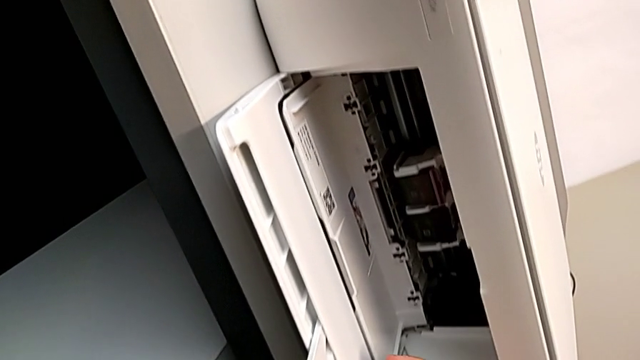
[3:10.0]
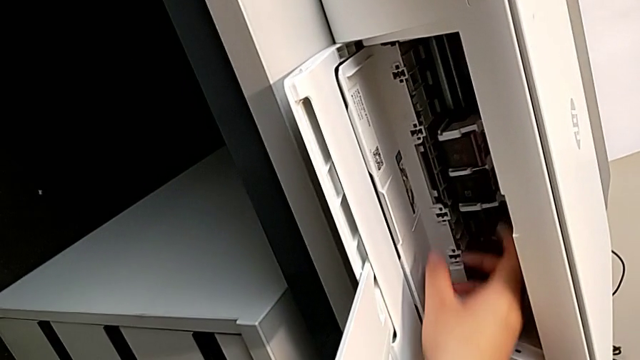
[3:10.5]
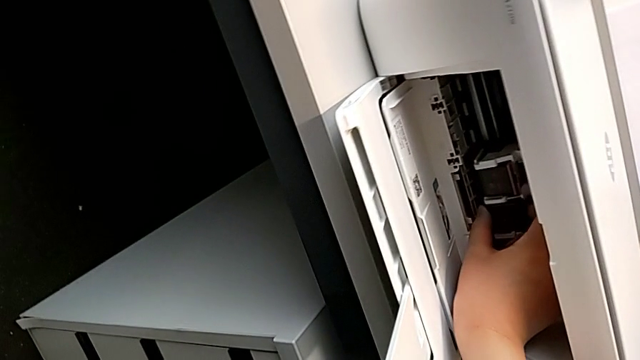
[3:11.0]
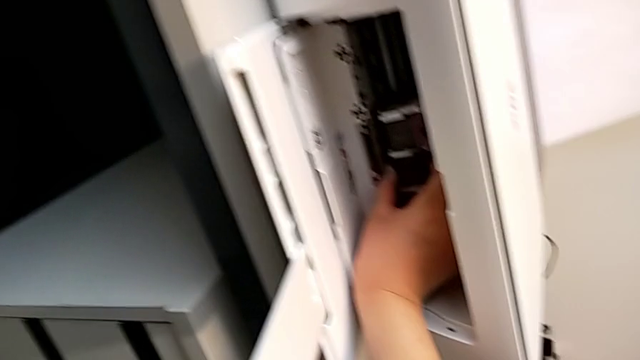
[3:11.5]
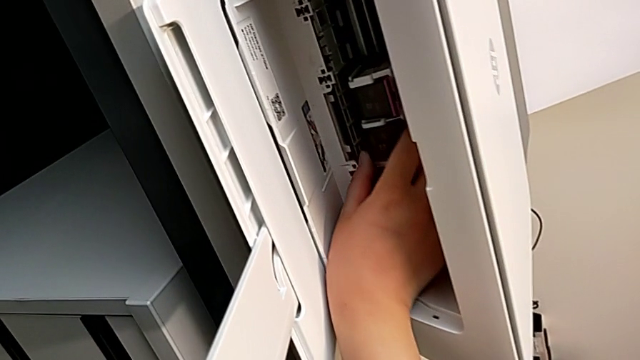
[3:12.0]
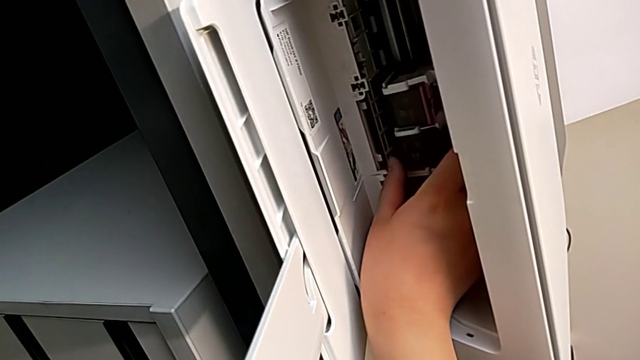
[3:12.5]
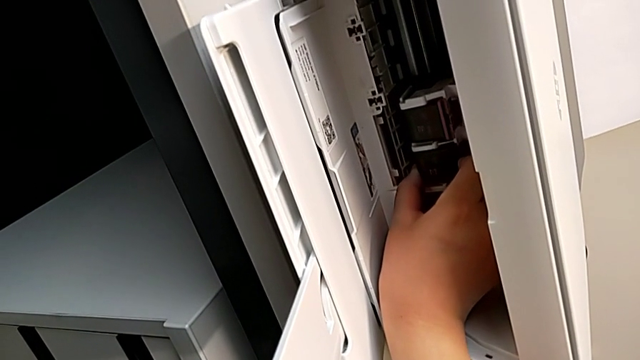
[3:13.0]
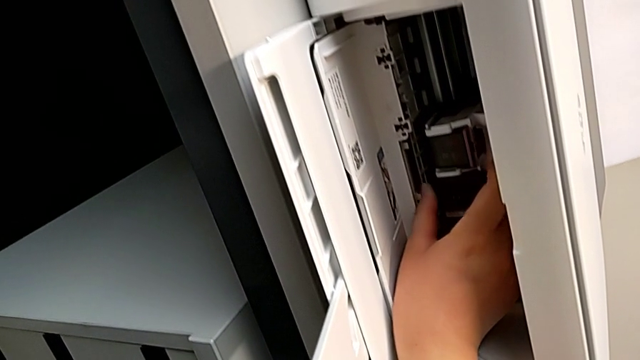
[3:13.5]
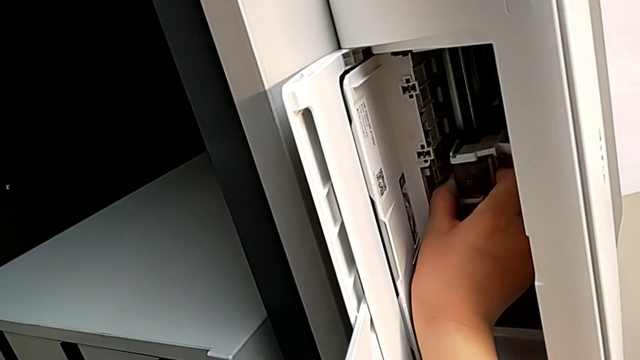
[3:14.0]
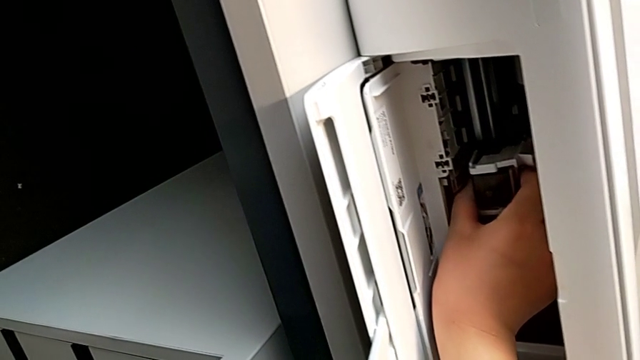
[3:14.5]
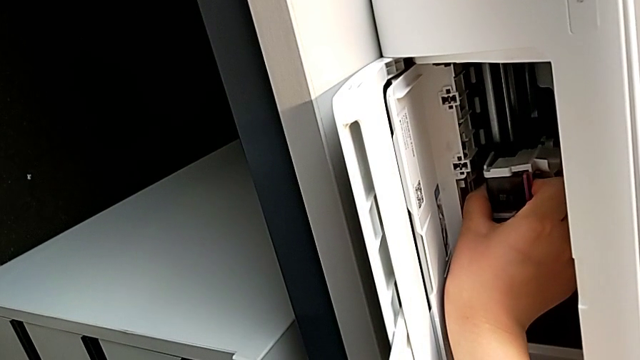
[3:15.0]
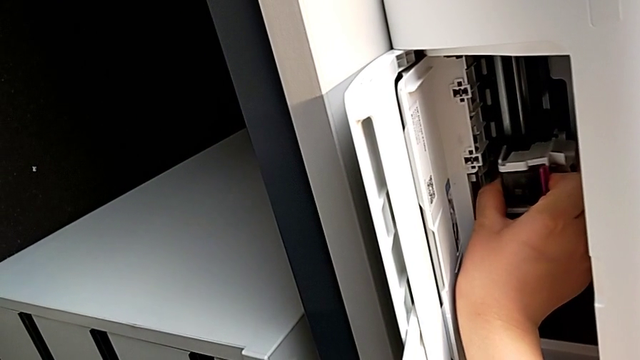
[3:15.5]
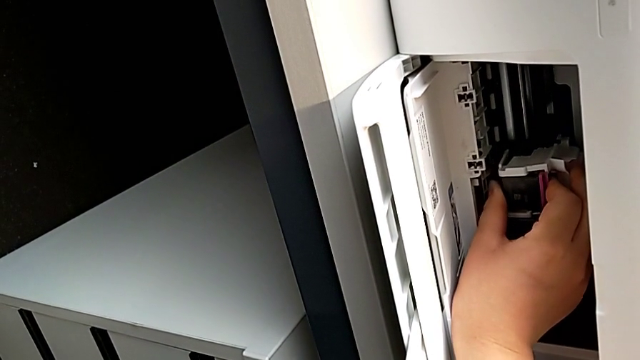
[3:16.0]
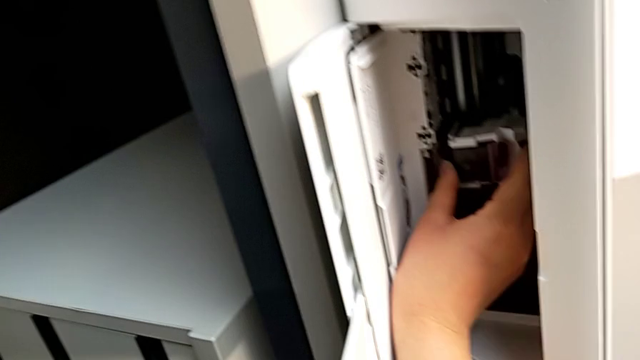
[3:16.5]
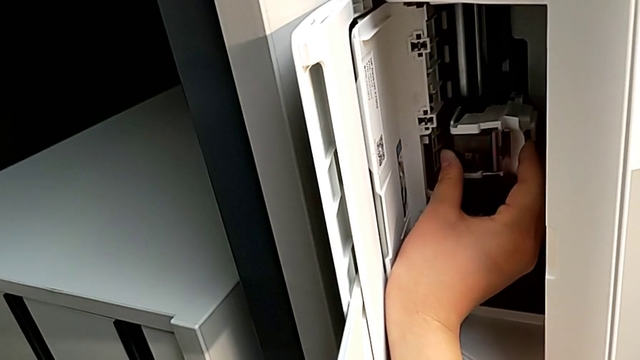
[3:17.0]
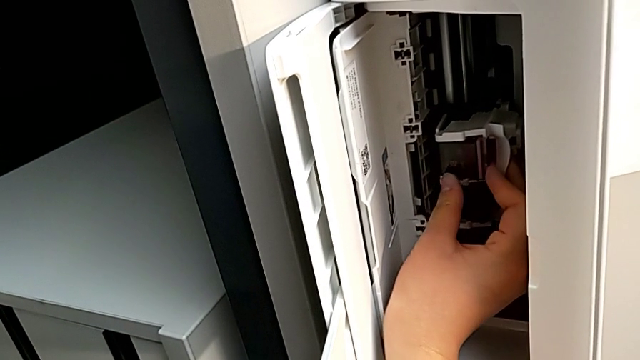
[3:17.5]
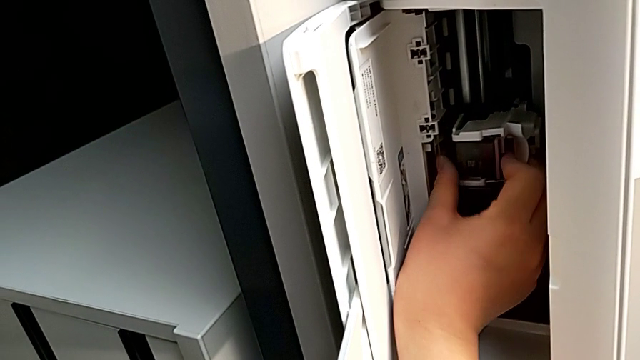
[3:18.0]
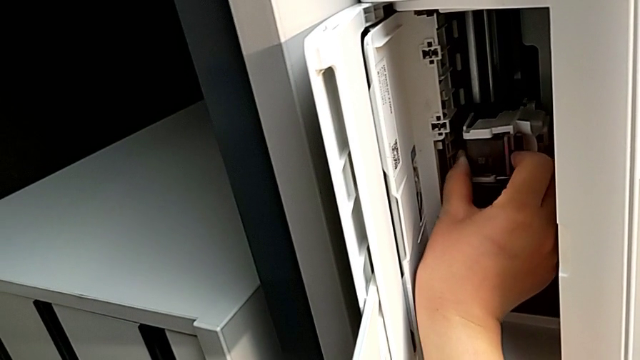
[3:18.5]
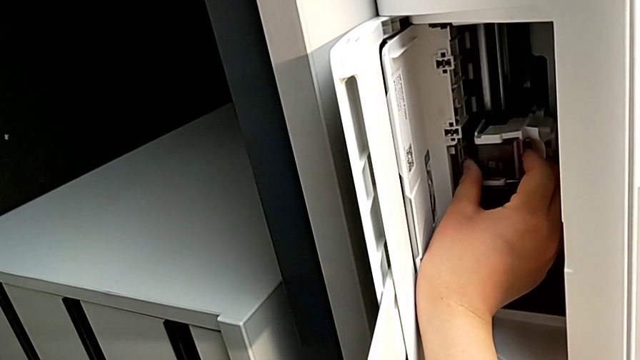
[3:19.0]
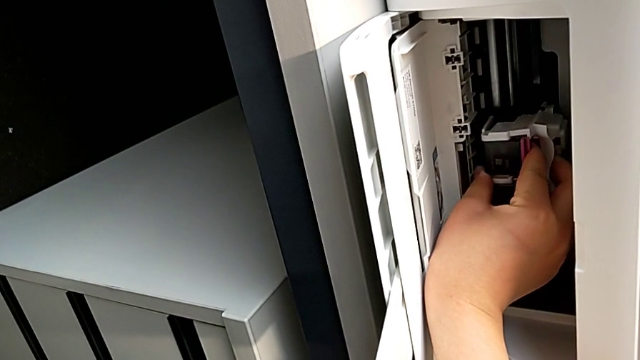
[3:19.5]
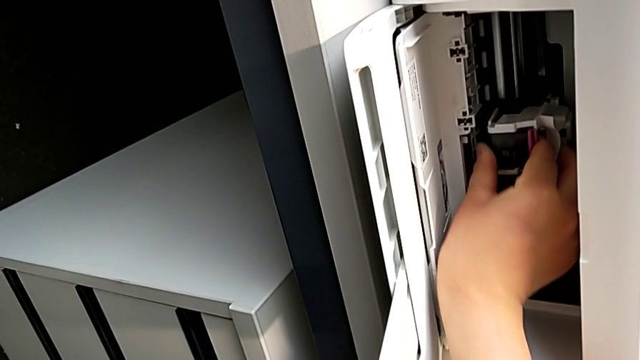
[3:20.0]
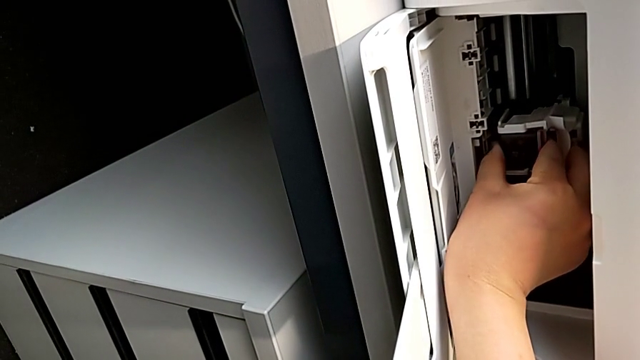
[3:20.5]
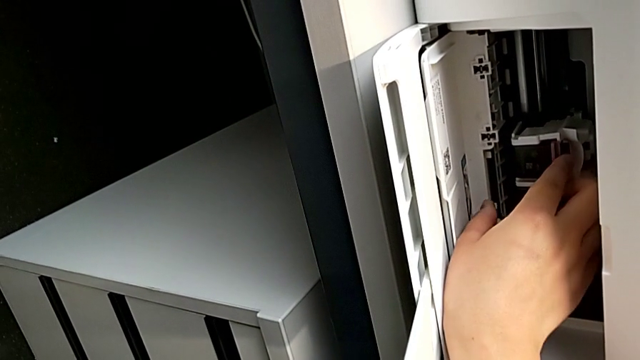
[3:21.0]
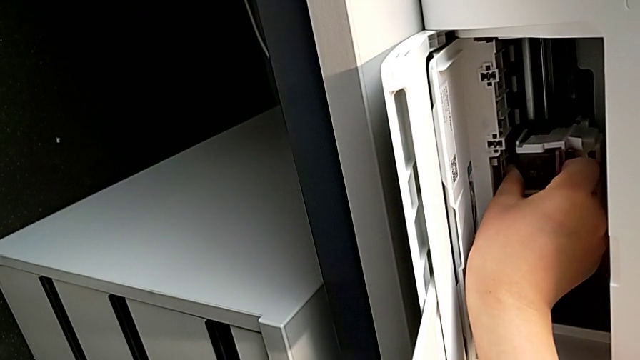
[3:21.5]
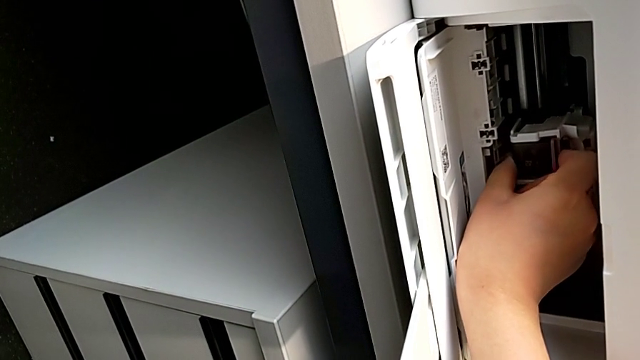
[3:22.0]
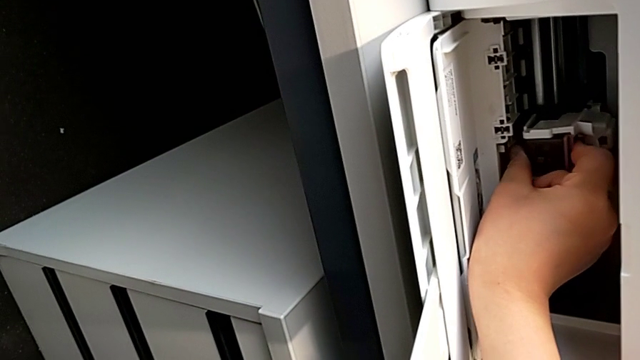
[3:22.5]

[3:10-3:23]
The camera wearer is exchanging the color ink cartridge. They wrongly grab the black ink cartridge, grab the color ink cartridge and wrongly pull it twice.

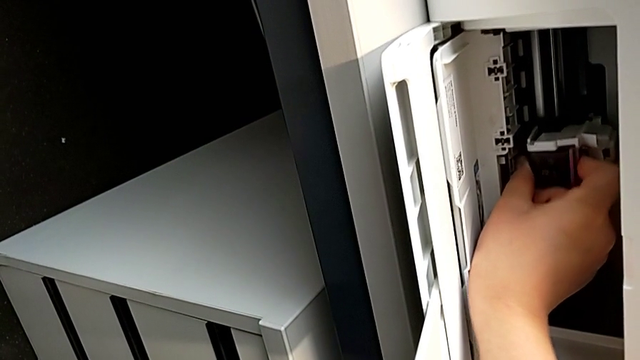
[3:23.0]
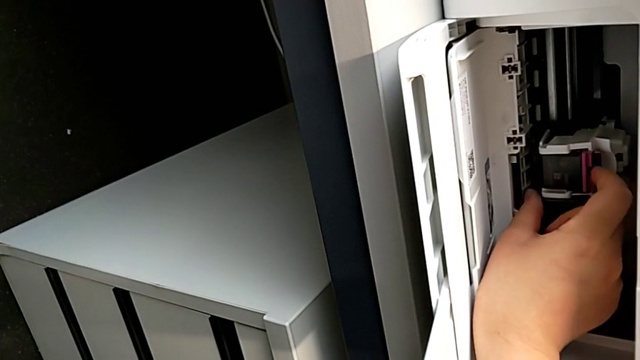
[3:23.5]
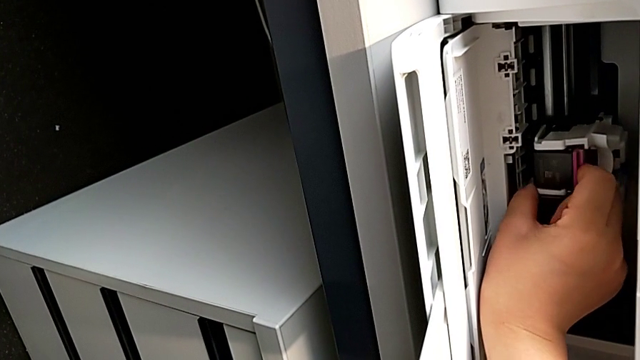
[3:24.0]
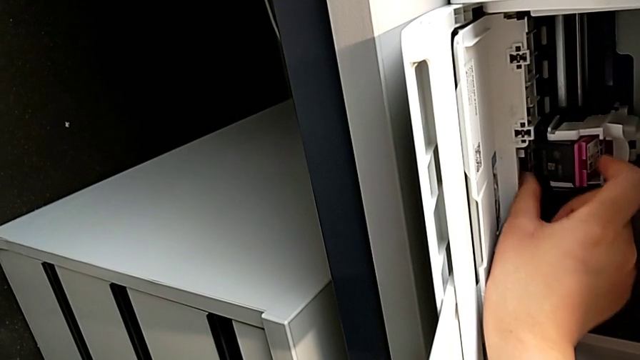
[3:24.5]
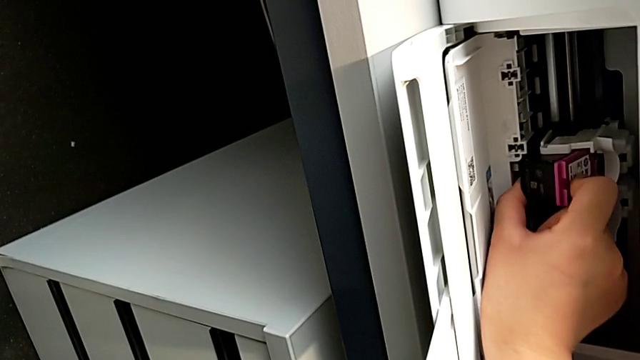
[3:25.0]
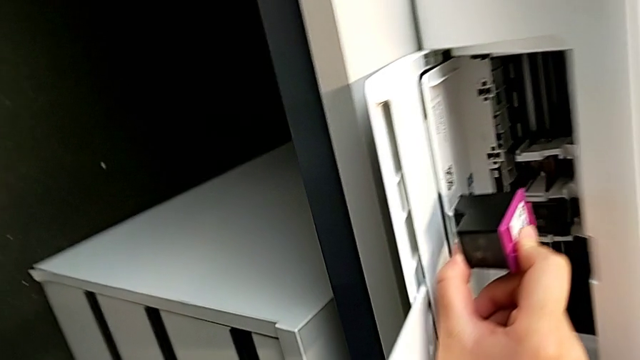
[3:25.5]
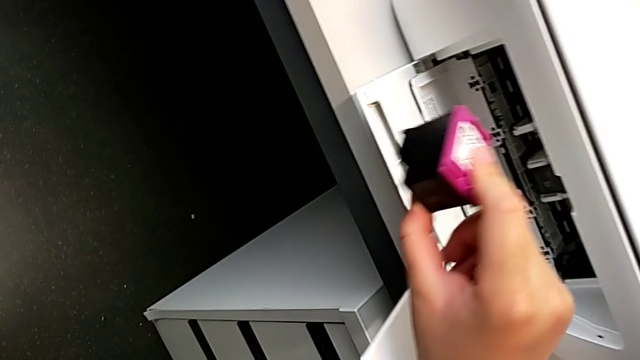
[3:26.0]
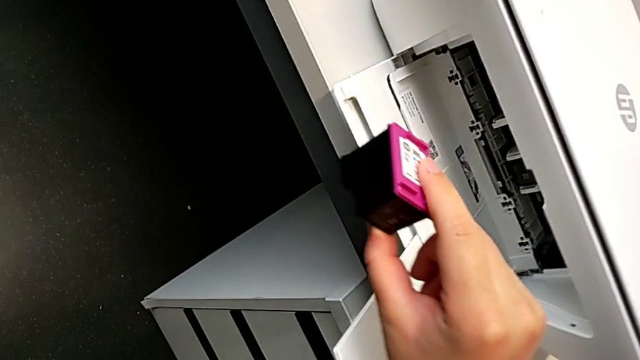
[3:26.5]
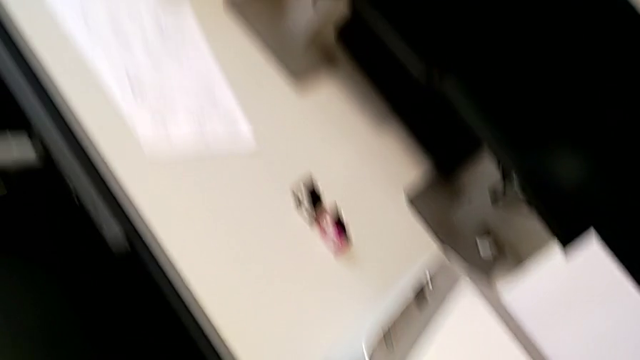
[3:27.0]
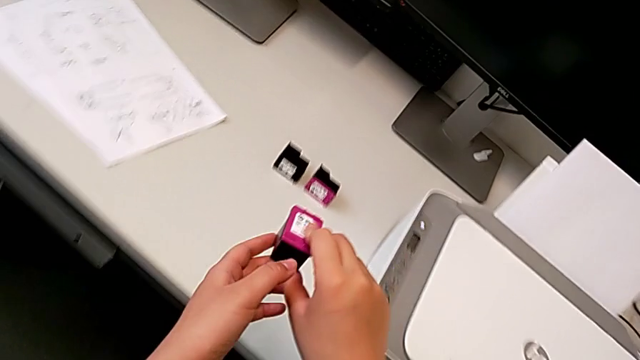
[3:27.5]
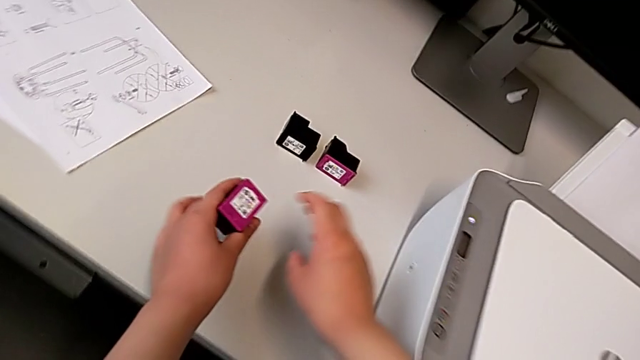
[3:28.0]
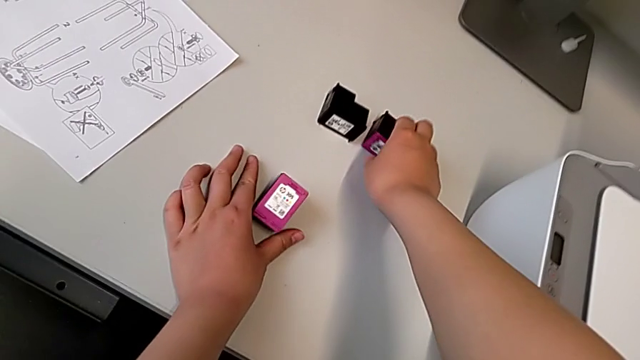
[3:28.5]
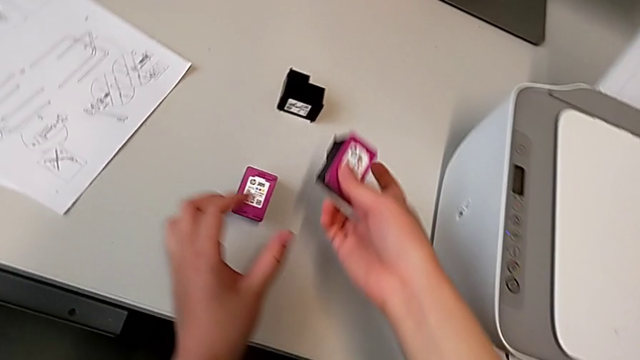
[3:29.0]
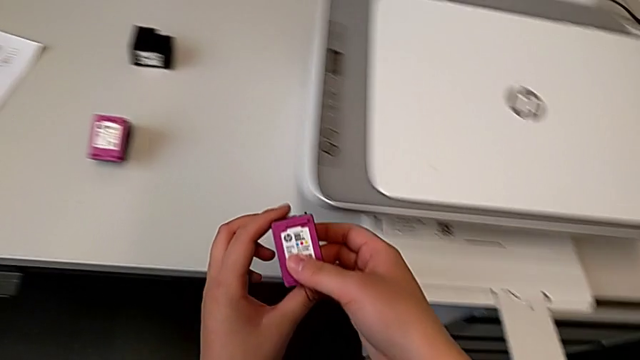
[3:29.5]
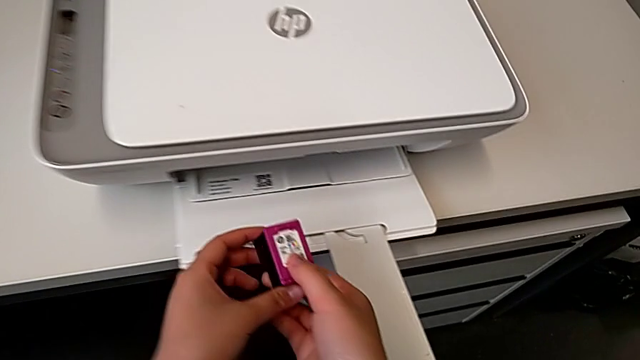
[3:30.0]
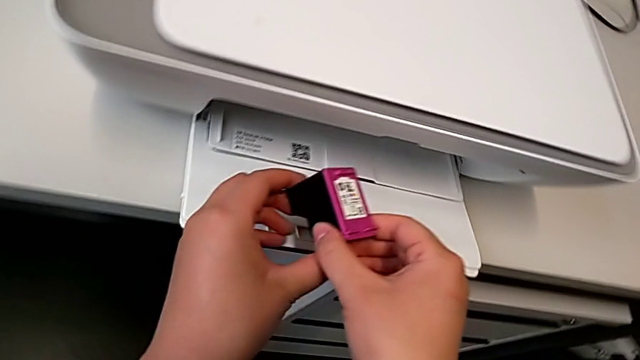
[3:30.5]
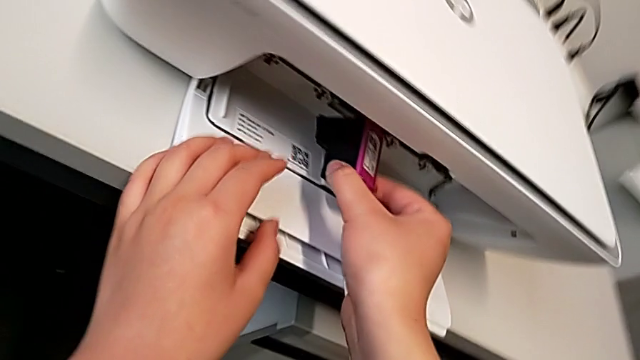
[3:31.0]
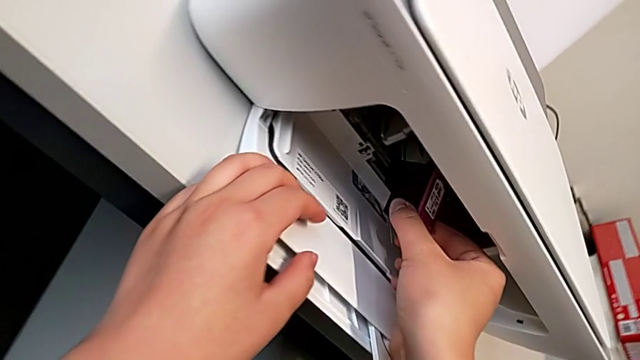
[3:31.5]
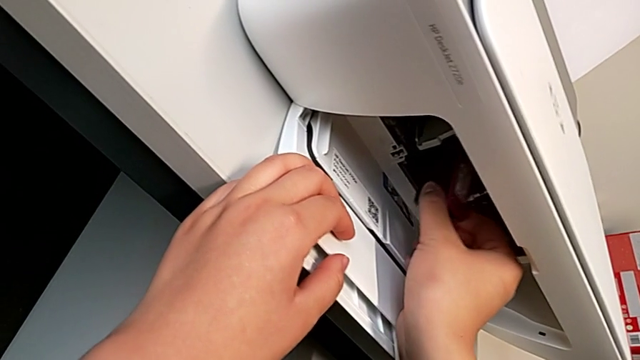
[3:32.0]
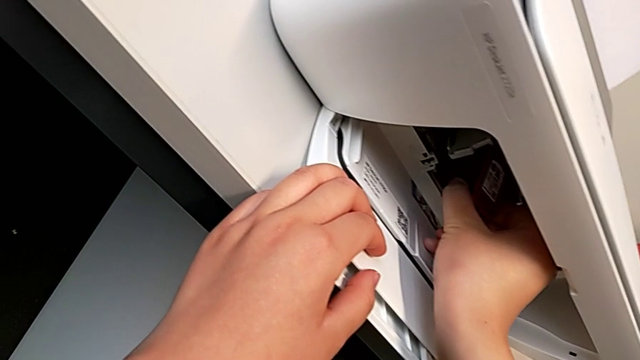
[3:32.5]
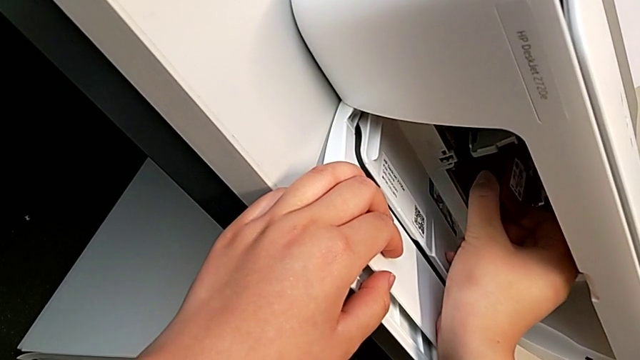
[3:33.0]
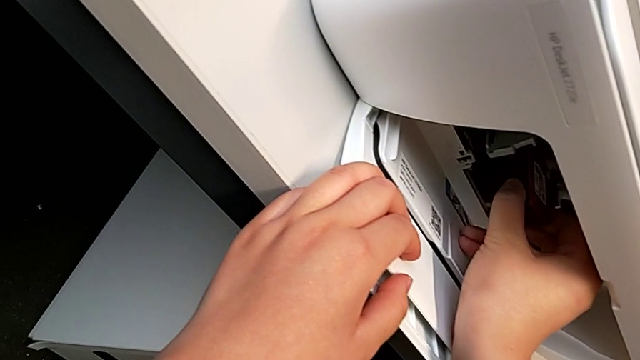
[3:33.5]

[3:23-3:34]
The camera wearer is exchanging the color ink cartridge. They push the old ink cartridge, withdraw it, lift the replacement ink cartridge and place it.
